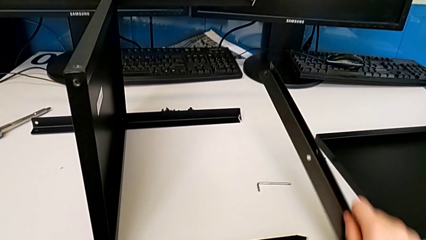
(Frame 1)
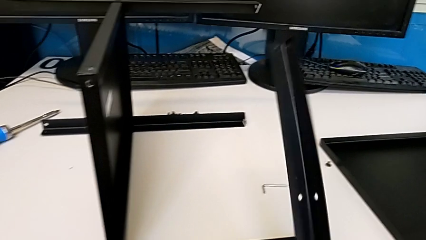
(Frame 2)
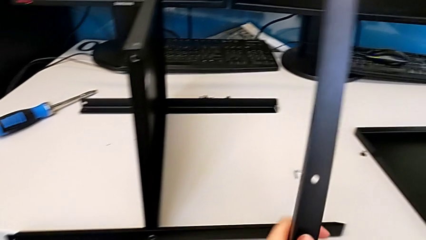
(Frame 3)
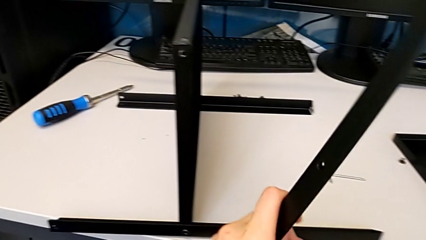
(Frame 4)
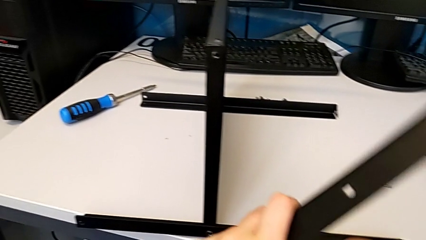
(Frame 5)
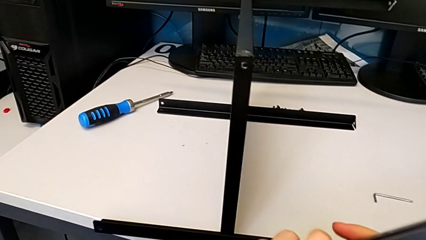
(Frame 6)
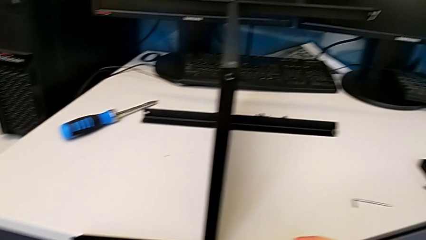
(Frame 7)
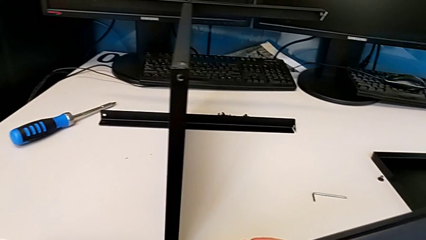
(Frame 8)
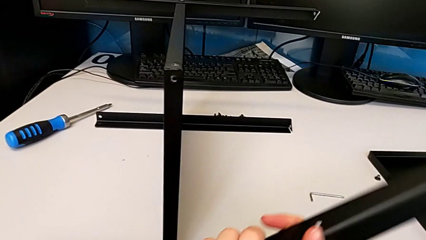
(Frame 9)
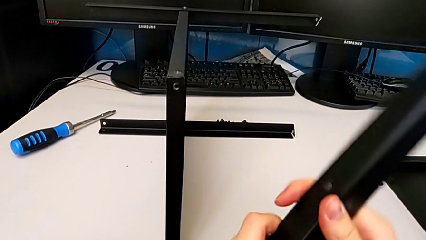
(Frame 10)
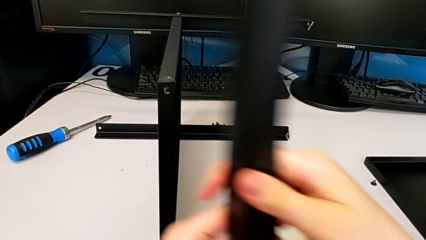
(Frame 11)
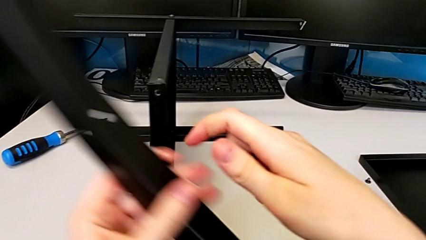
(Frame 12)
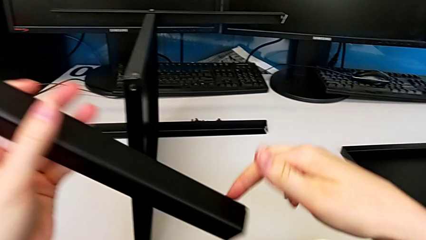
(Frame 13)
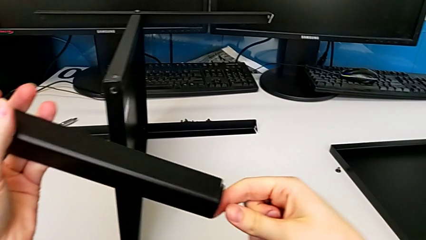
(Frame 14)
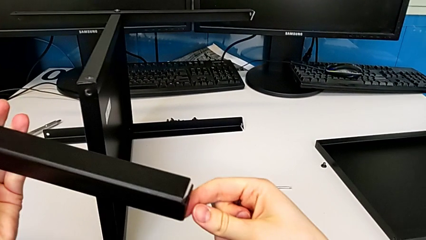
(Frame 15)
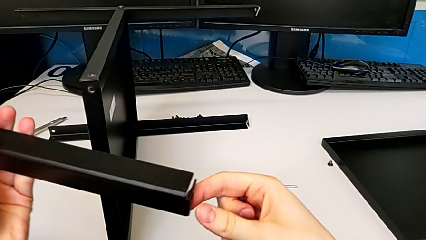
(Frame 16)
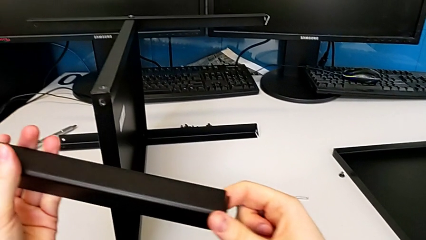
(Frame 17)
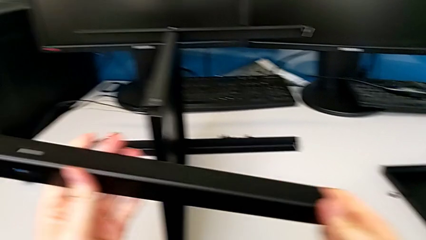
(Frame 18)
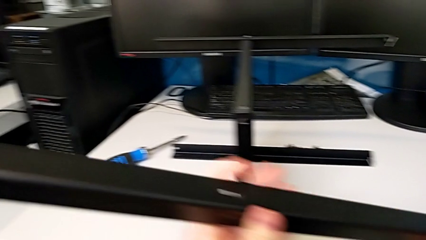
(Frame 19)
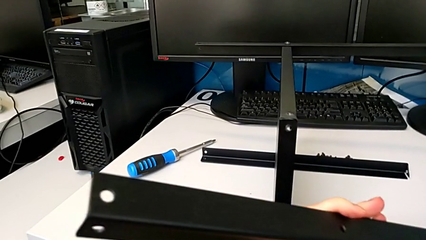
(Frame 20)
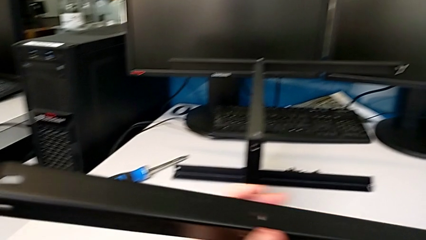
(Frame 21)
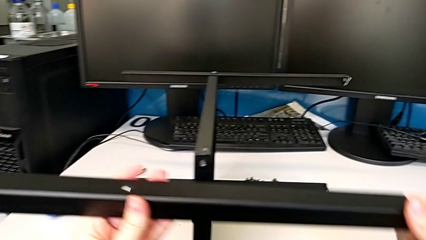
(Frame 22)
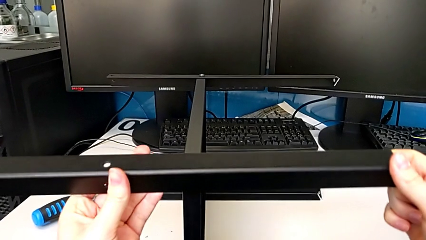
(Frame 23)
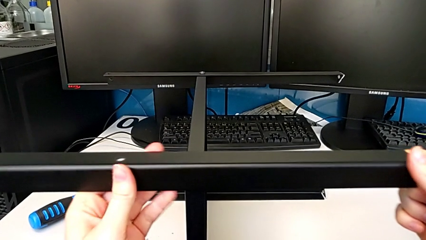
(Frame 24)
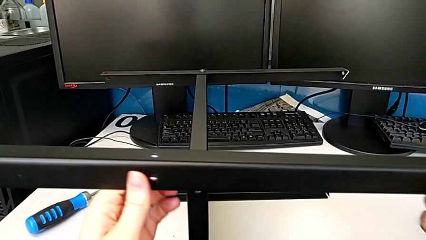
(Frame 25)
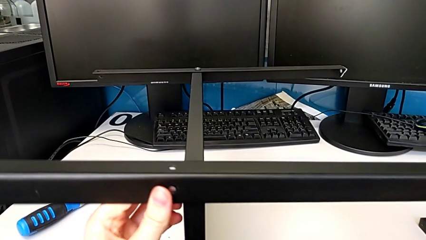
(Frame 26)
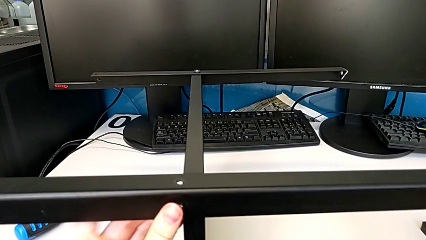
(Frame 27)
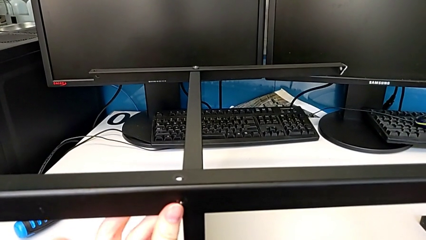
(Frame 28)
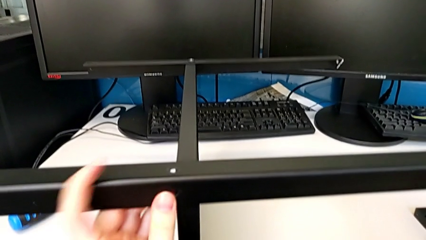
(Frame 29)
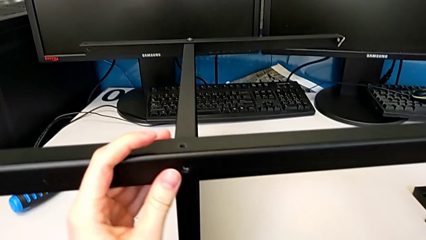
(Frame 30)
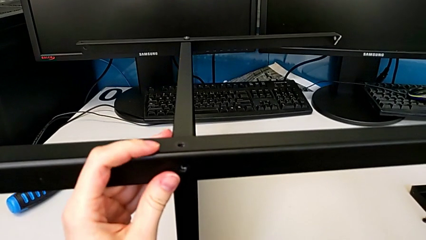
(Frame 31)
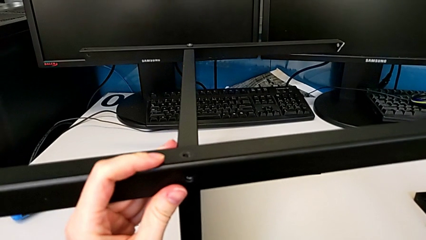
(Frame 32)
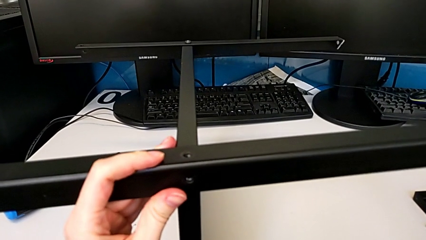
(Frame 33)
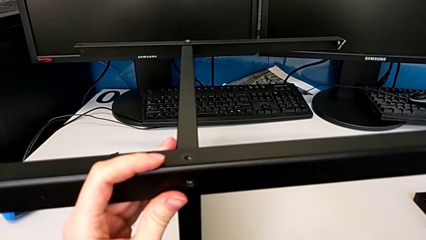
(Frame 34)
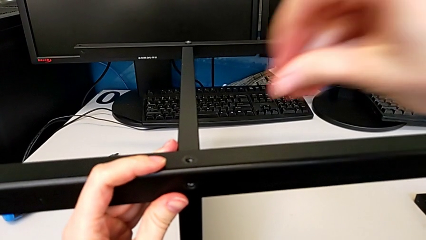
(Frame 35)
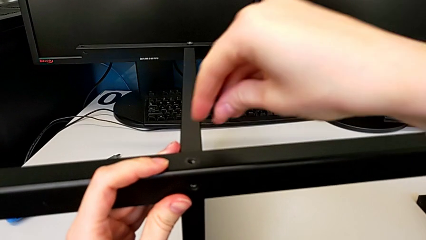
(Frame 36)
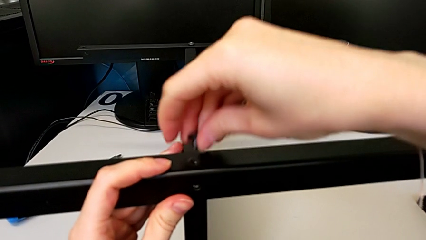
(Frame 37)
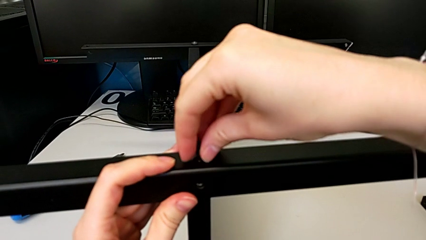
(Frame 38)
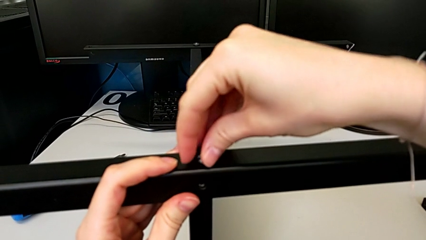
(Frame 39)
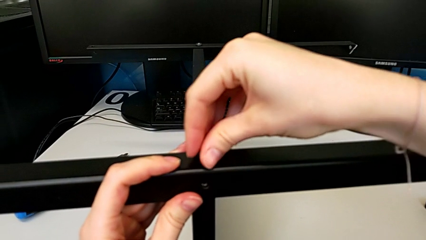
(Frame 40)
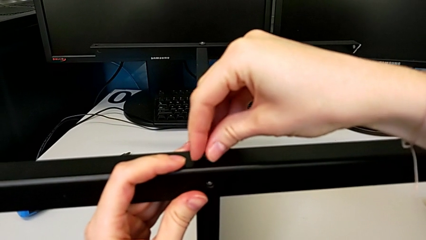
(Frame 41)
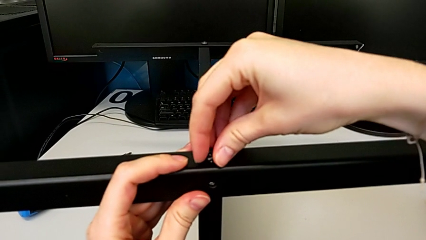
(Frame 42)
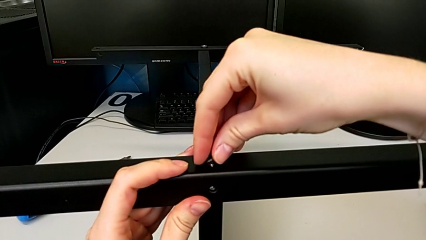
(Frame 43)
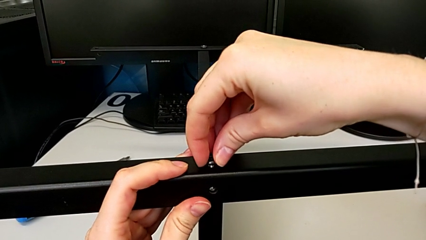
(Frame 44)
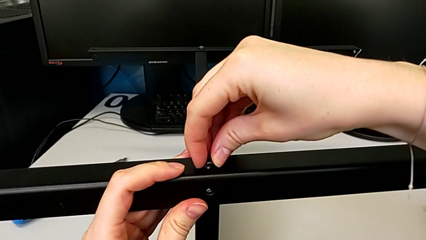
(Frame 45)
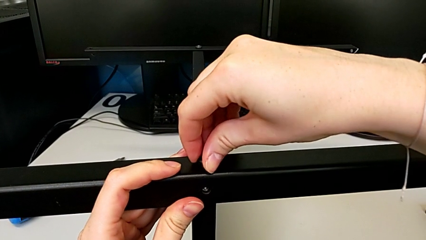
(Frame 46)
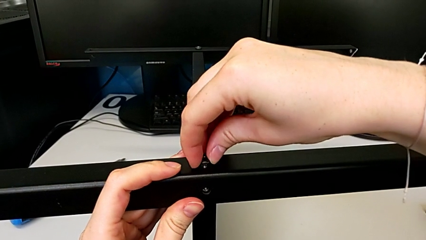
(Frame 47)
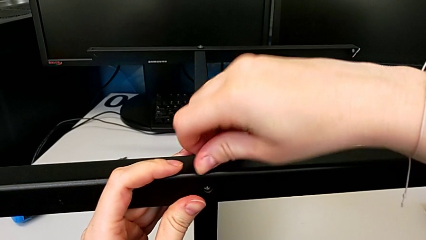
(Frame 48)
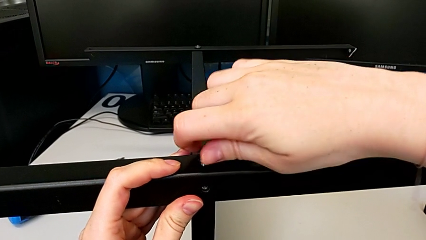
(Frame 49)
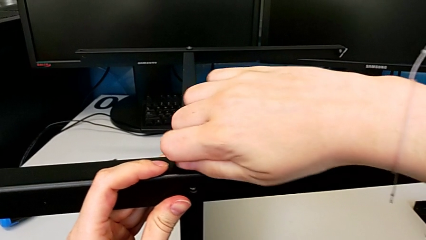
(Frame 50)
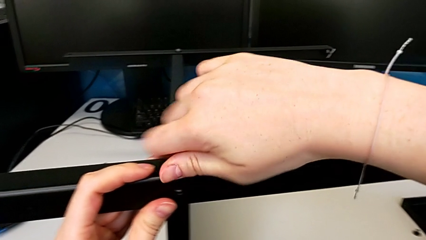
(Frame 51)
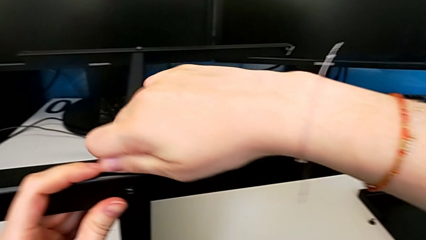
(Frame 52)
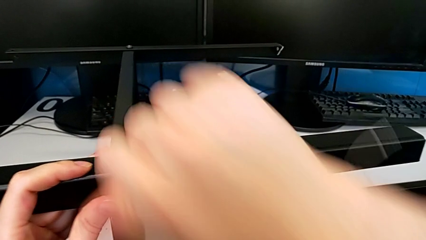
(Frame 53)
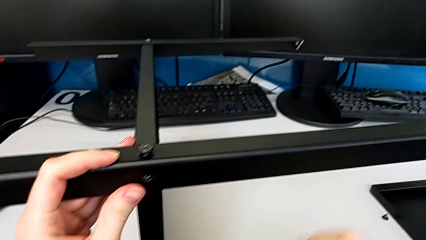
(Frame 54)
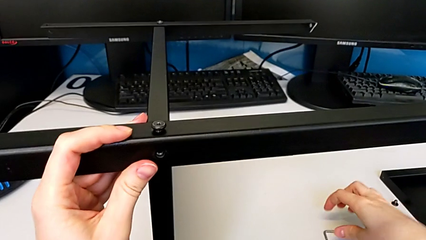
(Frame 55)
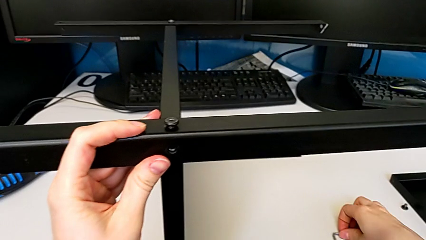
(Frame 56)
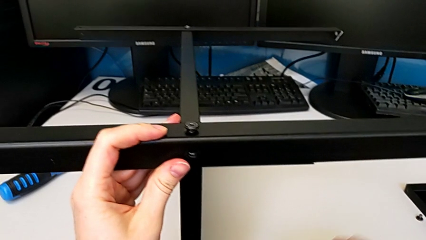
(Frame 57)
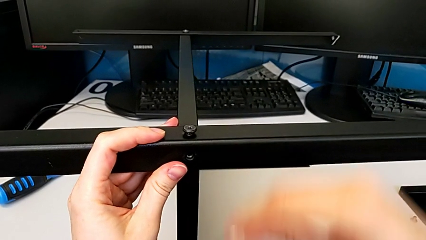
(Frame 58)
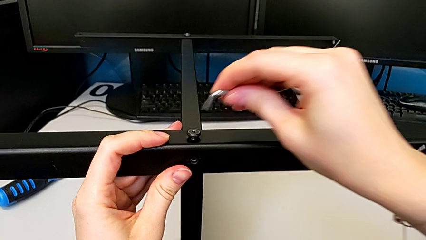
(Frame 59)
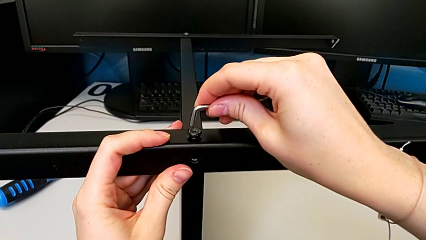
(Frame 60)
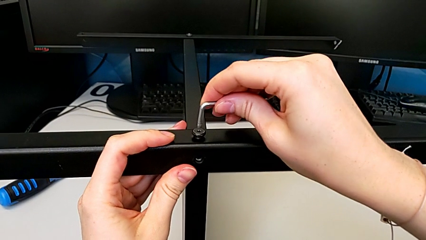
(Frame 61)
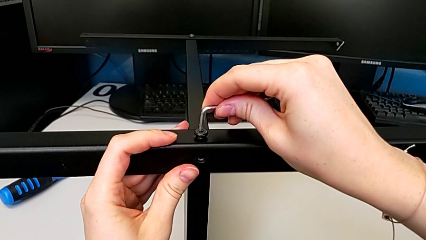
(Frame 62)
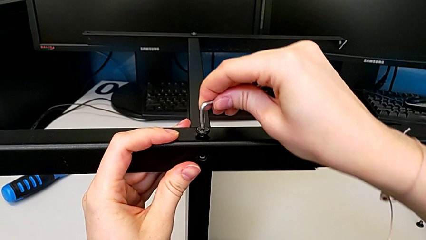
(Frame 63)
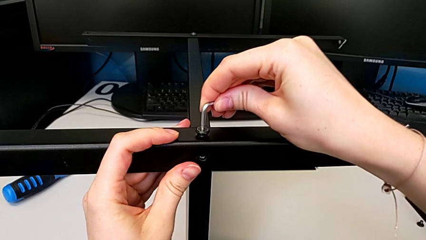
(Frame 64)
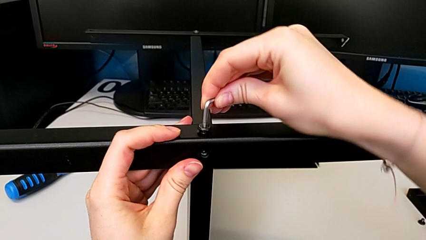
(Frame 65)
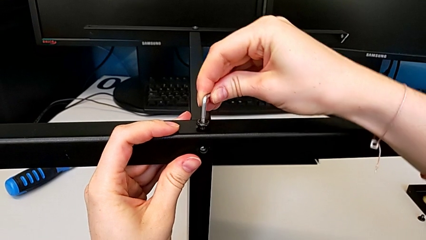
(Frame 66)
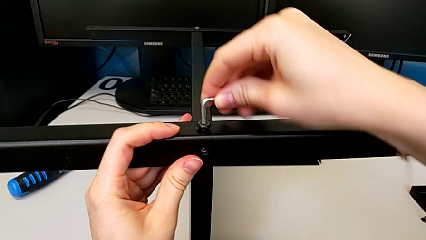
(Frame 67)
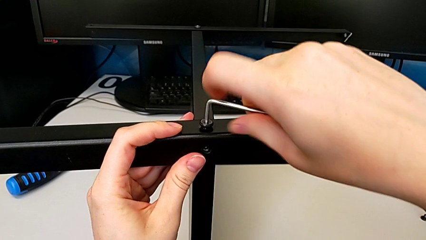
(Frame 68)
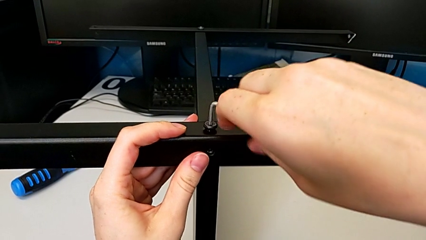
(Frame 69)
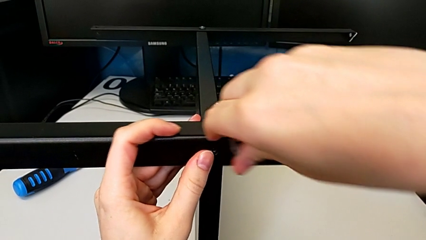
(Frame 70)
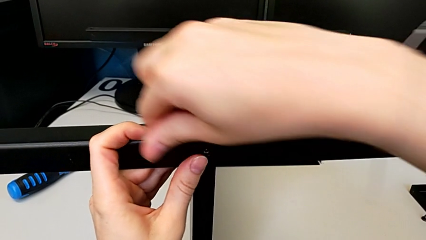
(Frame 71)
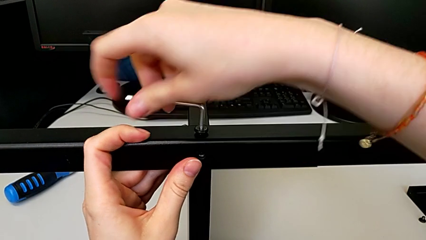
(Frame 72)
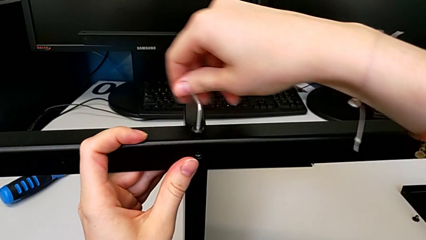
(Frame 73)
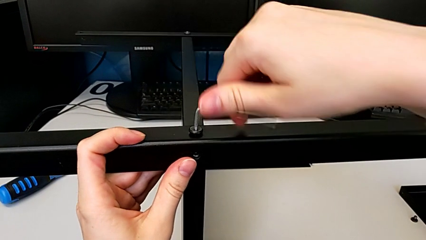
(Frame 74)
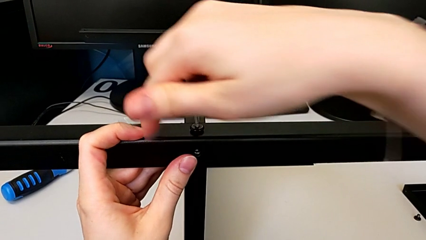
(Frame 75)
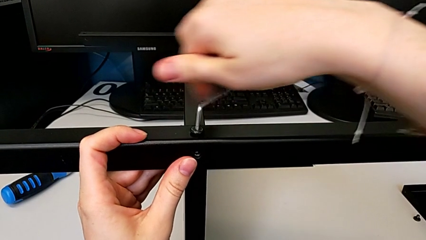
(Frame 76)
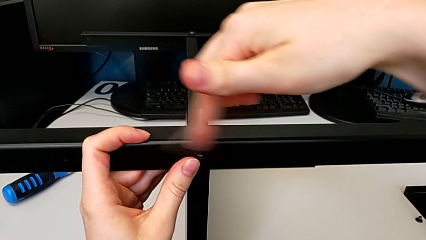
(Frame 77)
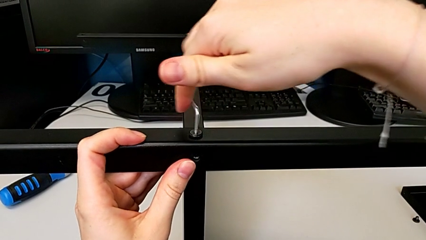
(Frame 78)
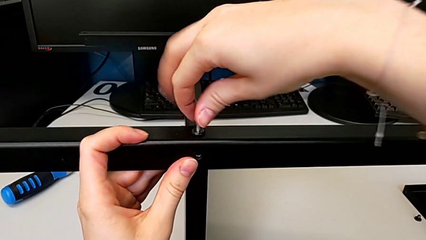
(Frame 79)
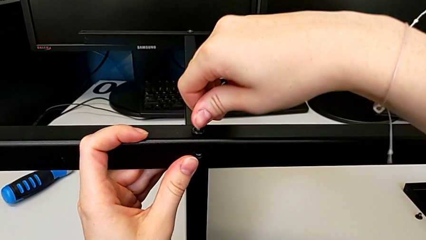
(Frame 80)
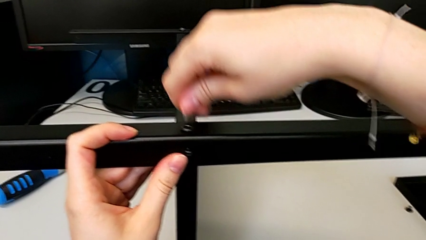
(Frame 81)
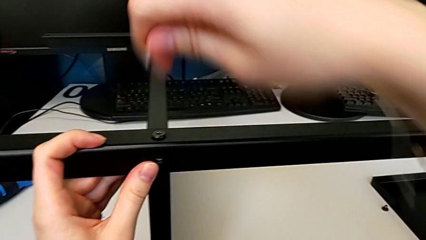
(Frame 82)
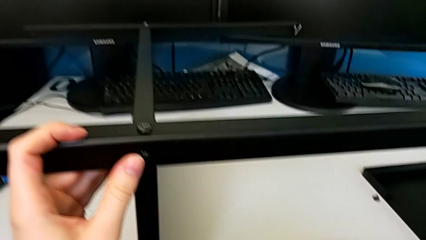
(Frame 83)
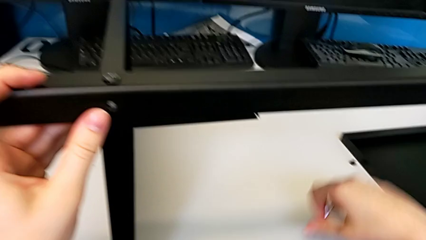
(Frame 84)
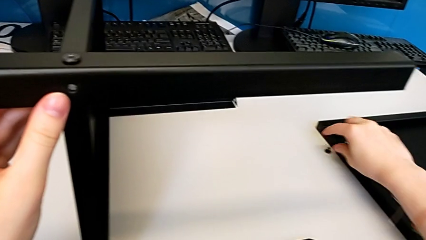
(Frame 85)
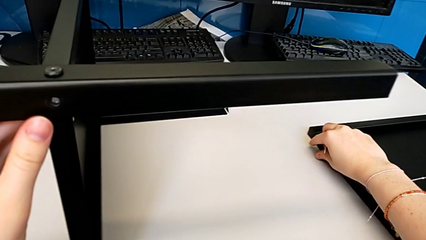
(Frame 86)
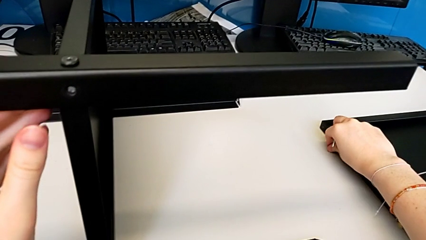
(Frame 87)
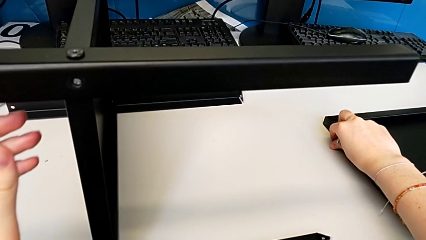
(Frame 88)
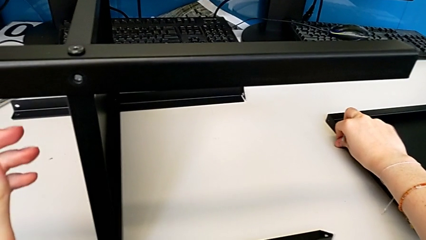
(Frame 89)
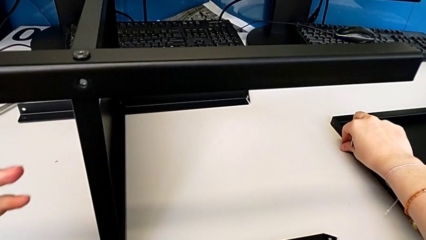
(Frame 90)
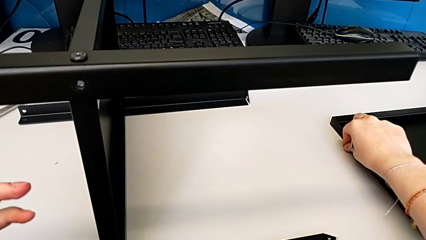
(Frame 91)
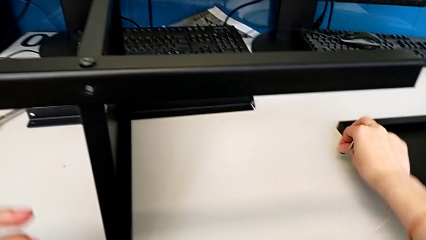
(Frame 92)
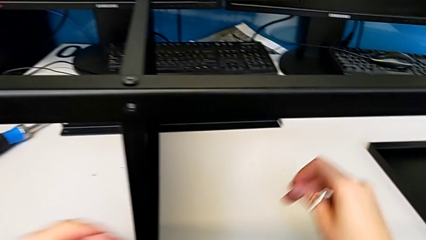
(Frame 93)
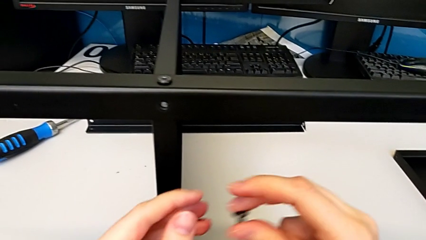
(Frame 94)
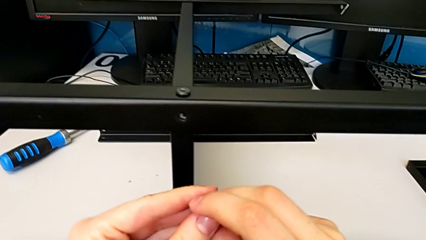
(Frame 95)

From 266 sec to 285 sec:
The camera wearer is assembling the fourth leg to the middle shelf. They inspect the fourth leg, place it, insert the first hex socket head, screw it, grab the Allen wrench, screw the first hex socket head and grab the second hex socket head.
